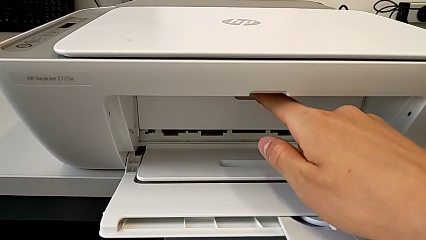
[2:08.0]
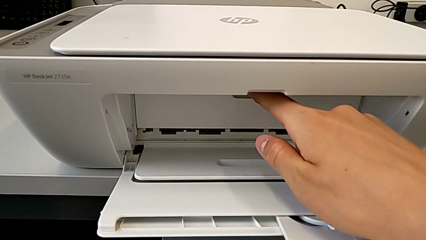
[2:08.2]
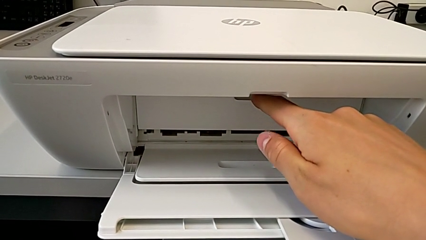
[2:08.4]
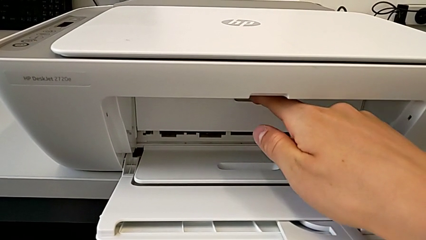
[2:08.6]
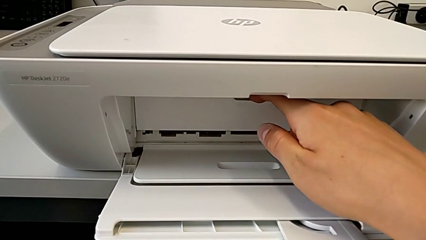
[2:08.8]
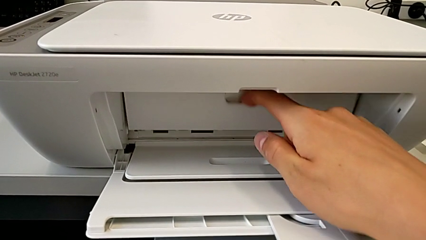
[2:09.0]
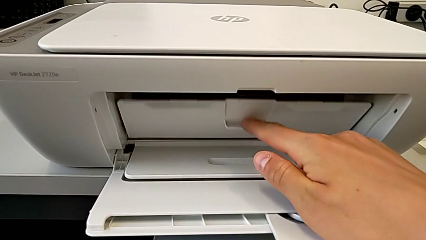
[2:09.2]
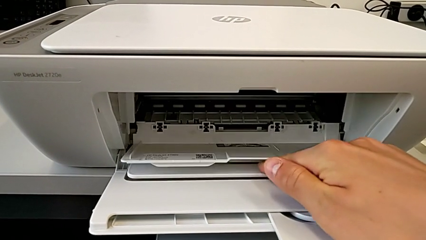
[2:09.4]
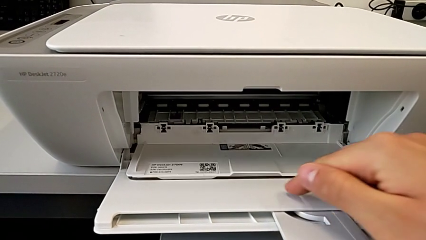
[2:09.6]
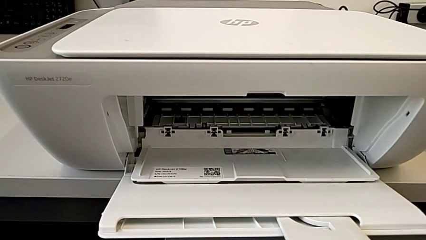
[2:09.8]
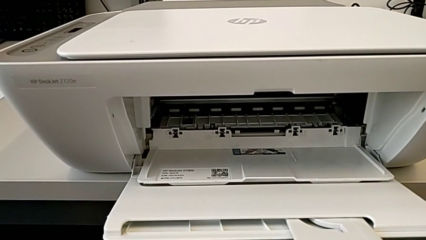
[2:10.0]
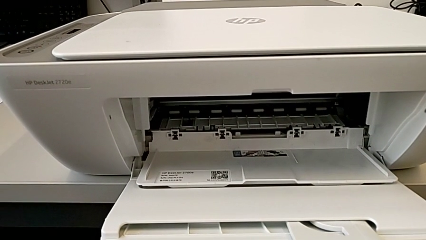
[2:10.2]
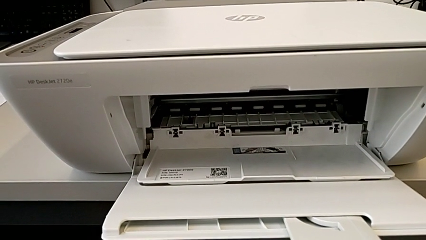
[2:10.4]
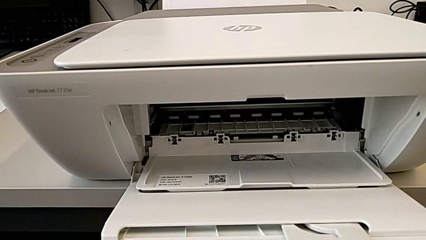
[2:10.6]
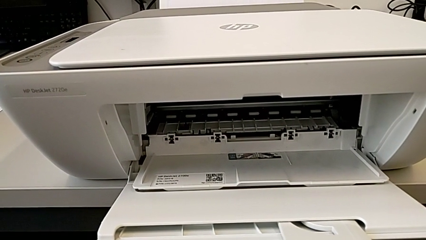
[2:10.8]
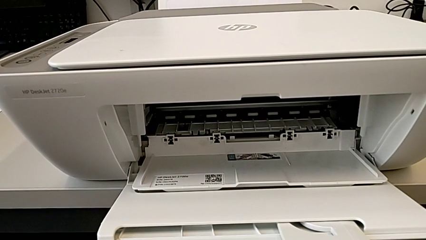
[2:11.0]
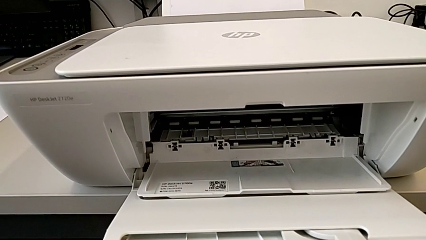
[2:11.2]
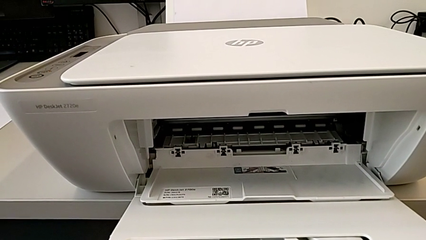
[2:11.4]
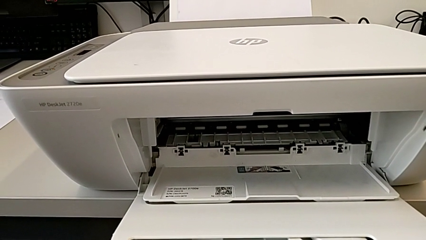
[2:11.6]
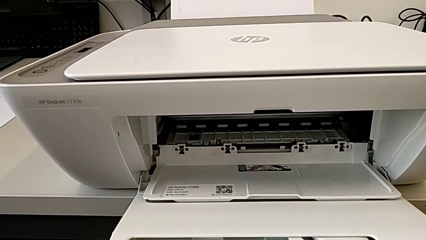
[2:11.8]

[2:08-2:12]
The camera wearer is opening the gate of the cartridges. They open the cartridge gate.

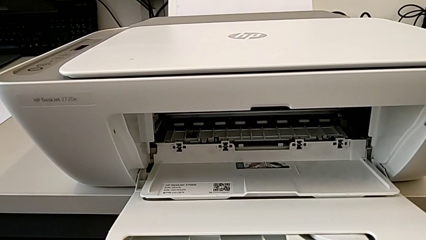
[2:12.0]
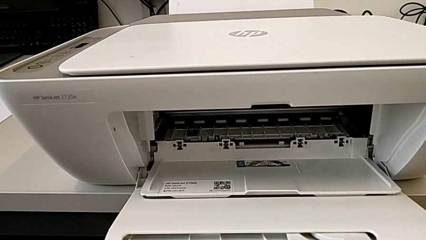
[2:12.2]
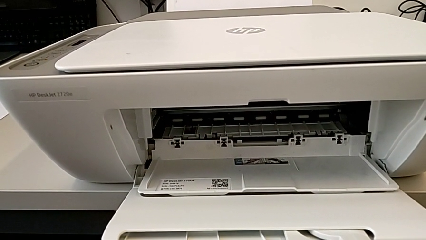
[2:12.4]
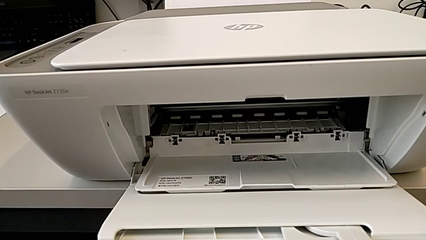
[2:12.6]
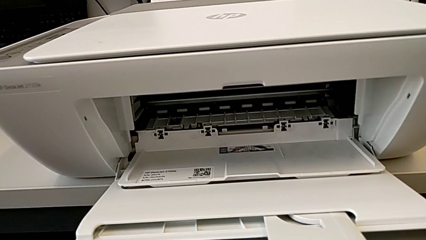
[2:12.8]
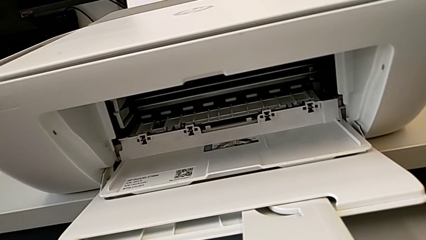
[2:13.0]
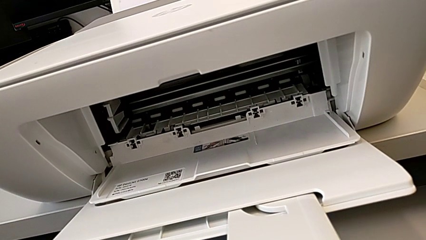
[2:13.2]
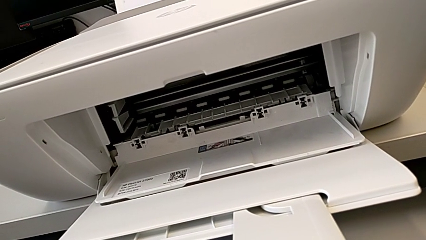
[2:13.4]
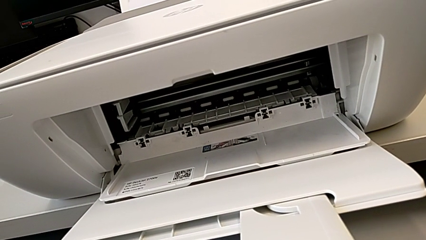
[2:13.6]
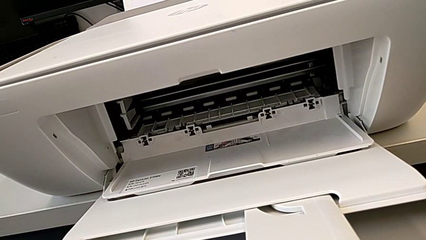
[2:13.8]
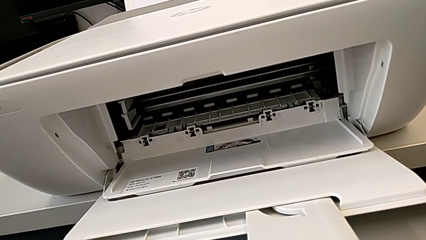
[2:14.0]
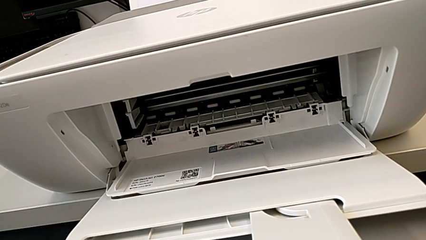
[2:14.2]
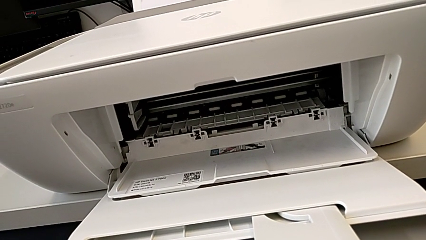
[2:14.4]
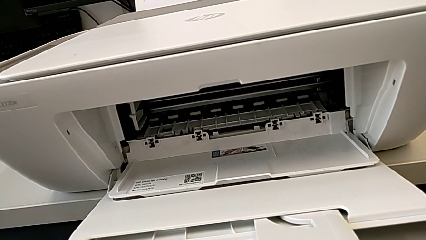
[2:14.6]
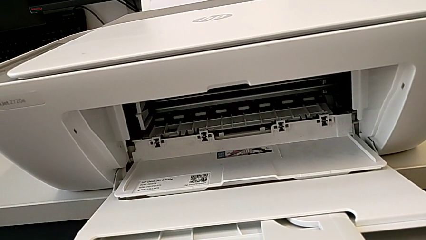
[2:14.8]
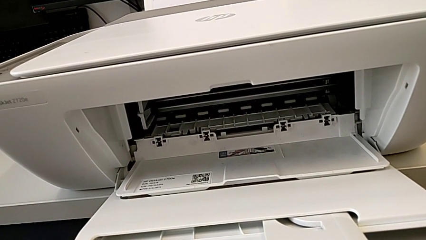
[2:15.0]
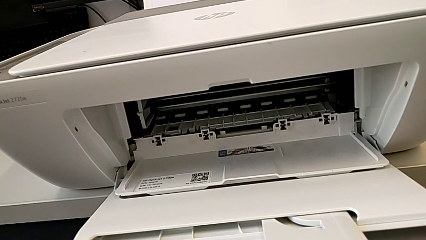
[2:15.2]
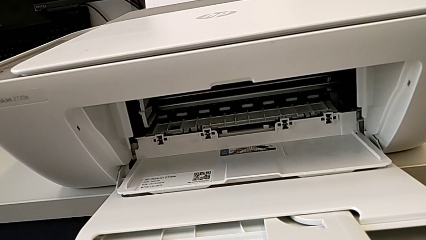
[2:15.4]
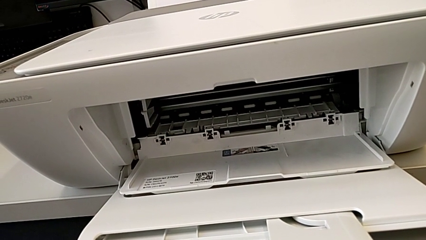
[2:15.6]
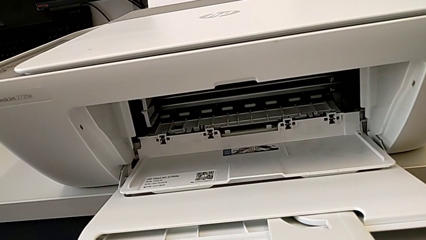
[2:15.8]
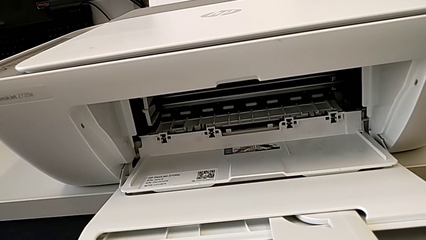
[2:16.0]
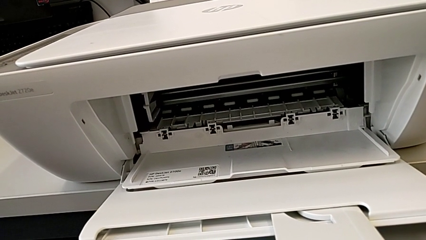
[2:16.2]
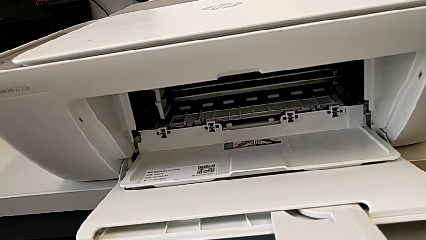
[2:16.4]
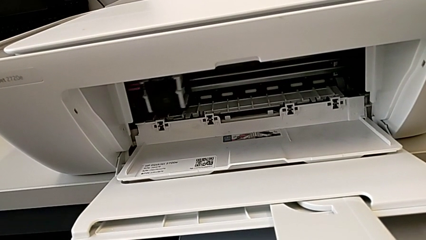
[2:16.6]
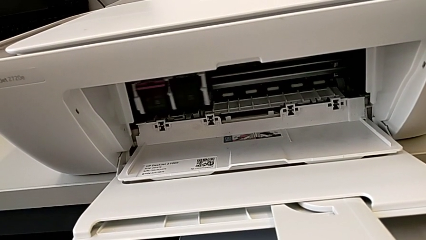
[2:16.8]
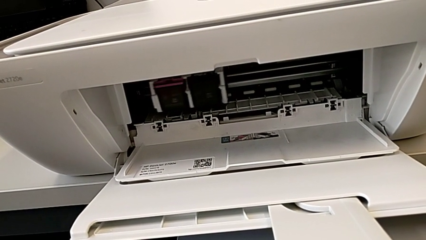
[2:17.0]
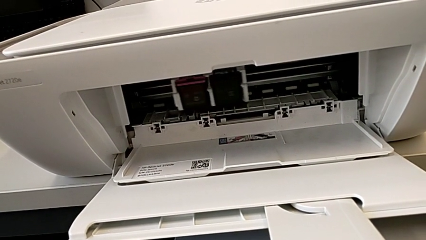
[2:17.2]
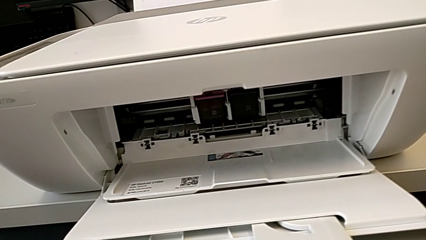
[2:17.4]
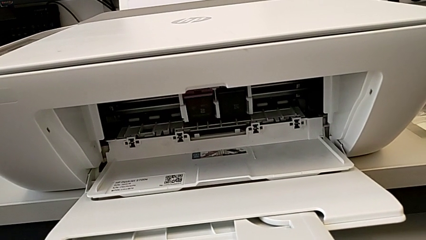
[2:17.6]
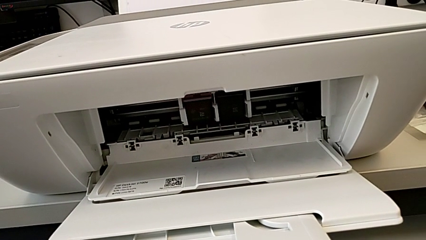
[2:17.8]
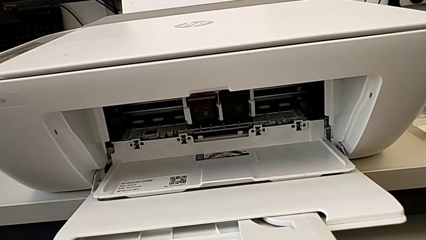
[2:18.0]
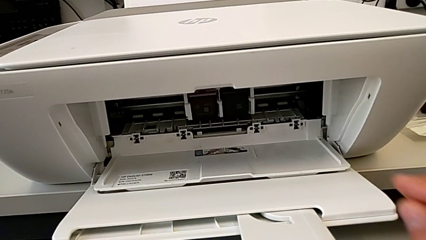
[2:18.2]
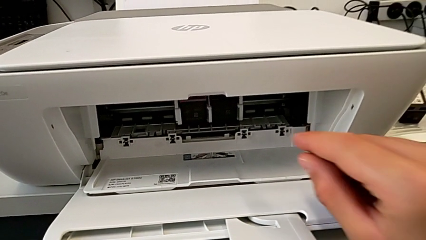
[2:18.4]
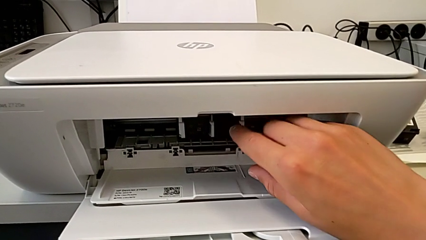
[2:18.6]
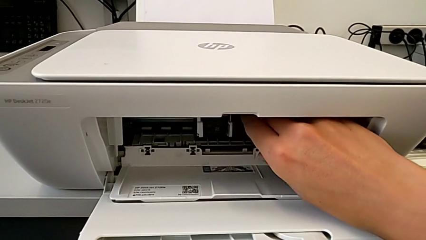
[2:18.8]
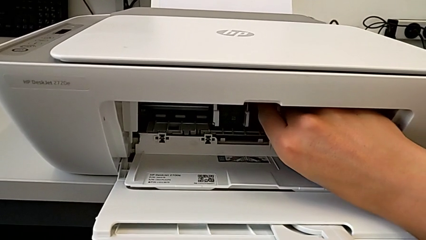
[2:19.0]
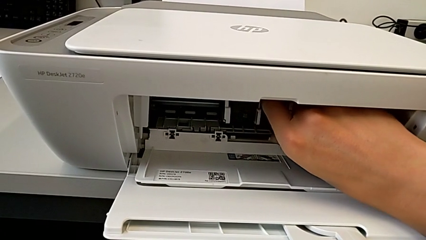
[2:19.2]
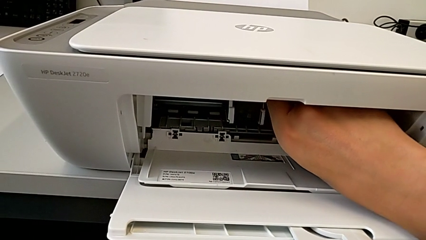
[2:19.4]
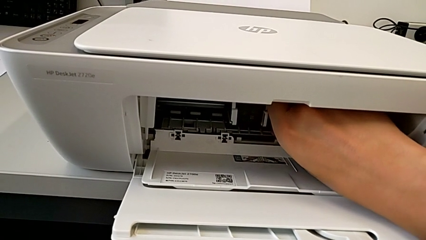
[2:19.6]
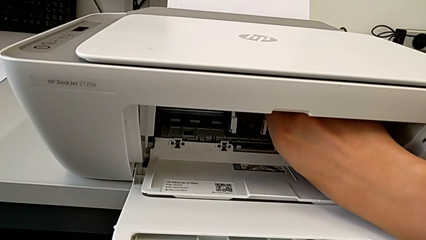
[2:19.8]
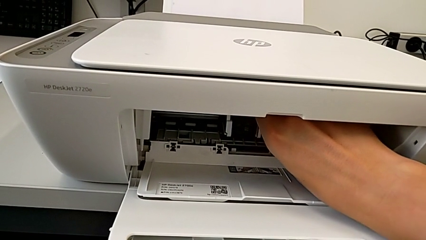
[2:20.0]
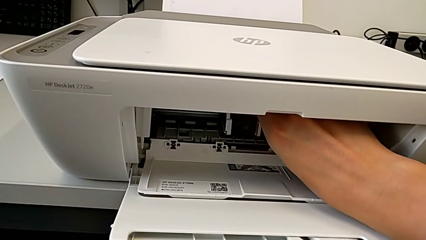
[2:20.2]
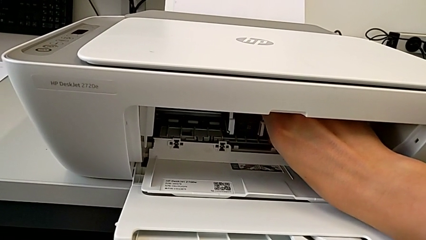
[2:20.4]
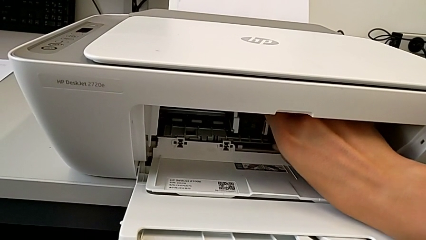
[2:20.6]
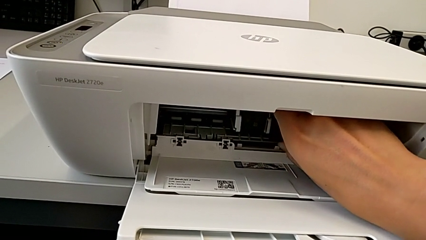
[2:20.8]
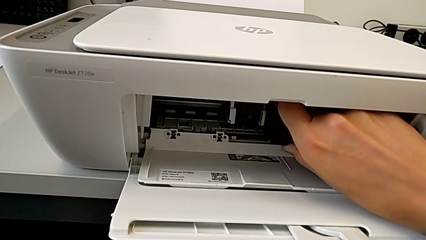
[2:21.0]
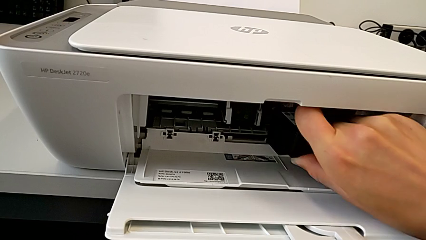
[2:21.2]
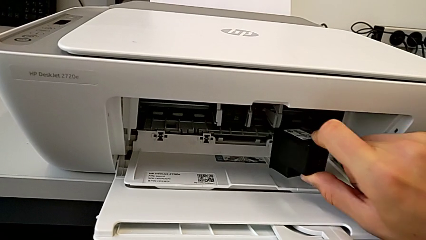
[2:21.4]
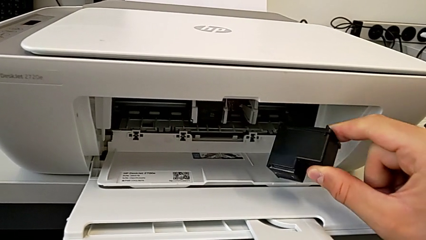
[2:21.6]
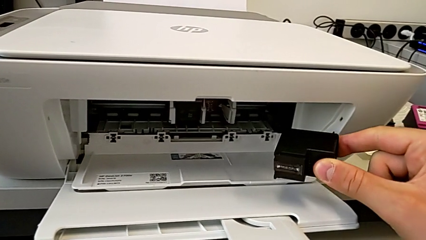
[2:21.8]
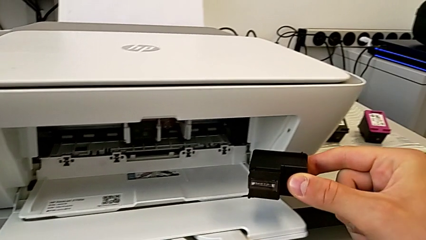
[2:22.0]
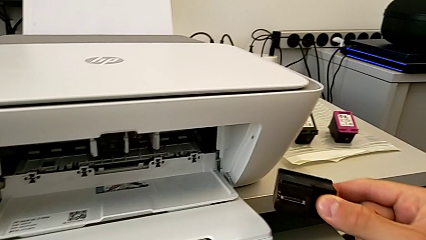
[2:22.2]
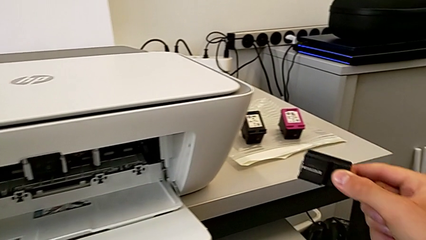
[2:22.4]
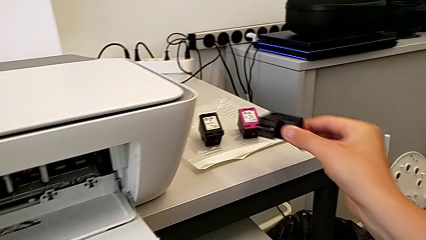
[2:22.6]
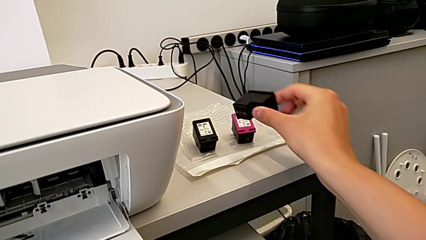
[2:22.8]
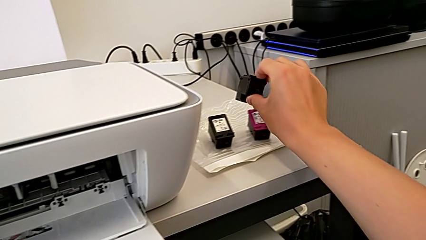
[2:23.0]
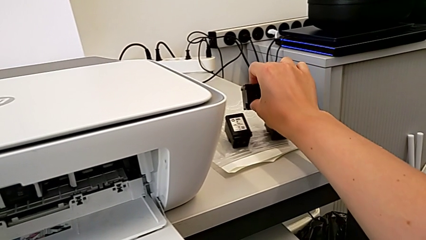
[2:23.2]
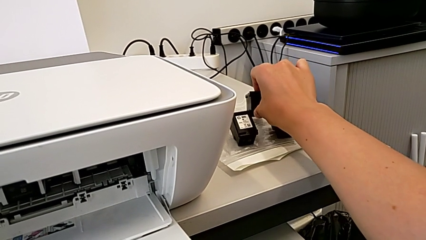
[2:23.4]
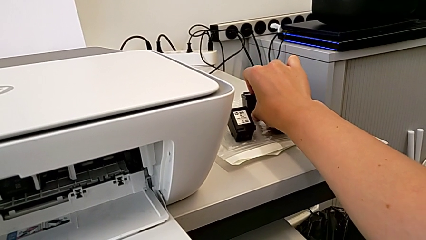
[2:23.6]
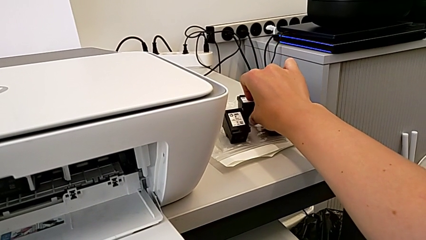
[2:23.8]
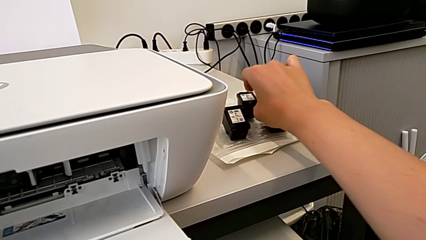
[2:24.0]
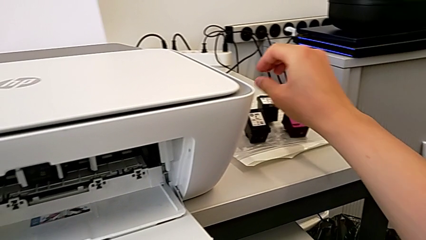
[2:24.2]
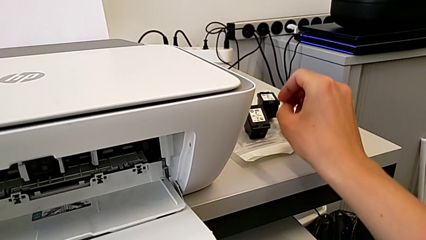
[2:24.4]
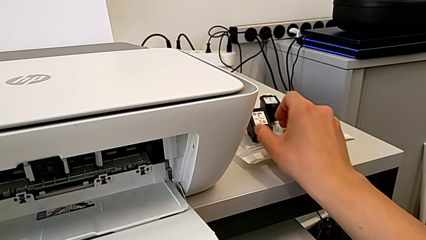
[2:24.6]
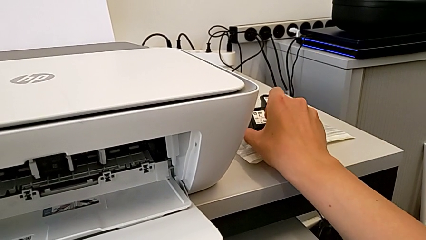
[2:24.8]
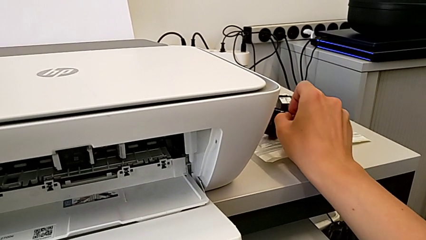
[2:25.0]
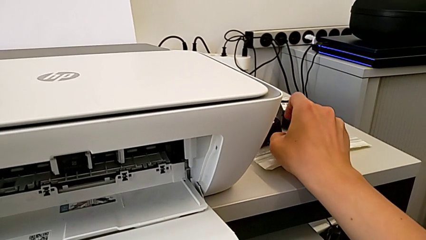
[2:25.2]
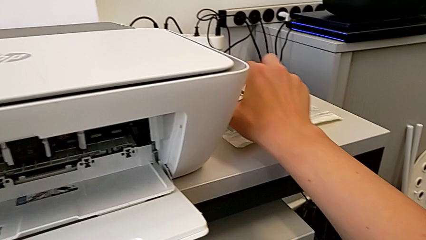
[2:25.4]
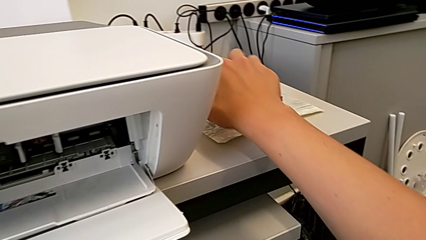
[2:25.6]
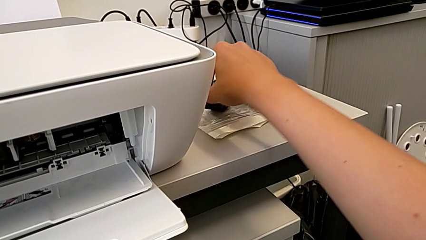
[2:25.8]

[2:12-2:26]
The camera wearer is exchanging the black ink cartridge. They touch the ink cartridge, withdraw it, place it and touch it.
